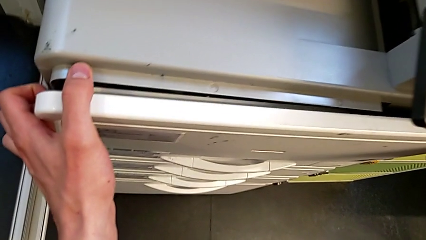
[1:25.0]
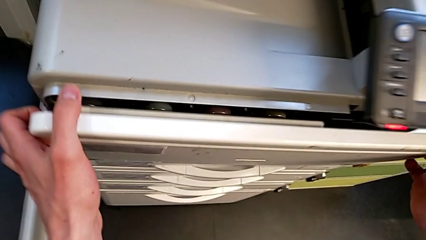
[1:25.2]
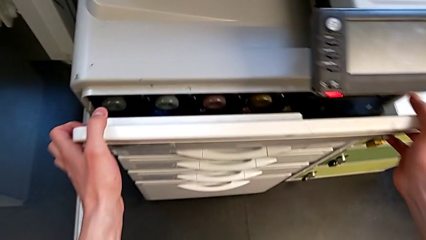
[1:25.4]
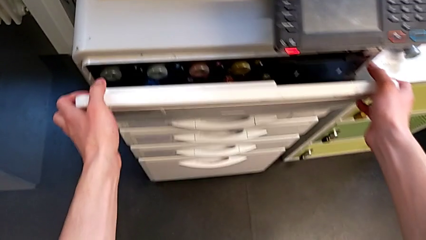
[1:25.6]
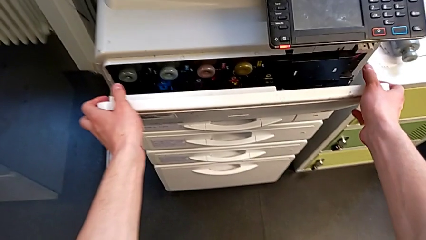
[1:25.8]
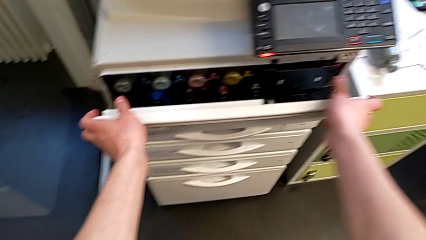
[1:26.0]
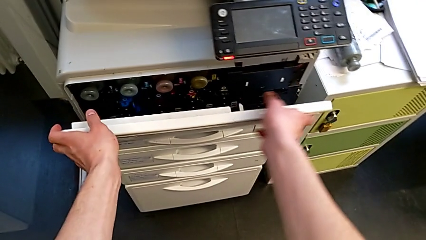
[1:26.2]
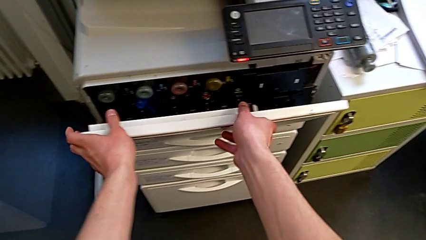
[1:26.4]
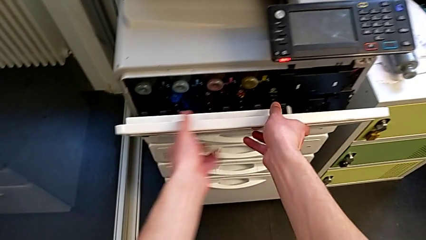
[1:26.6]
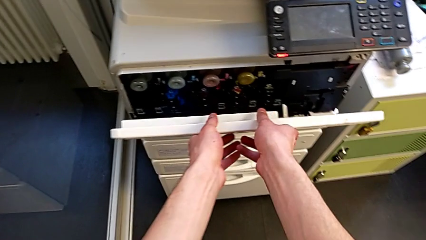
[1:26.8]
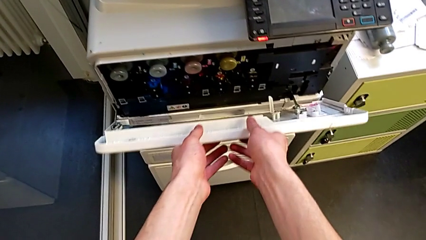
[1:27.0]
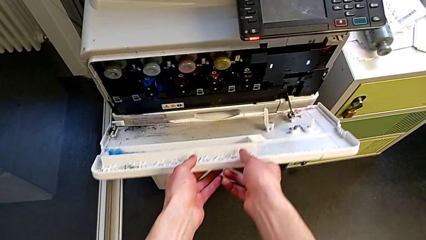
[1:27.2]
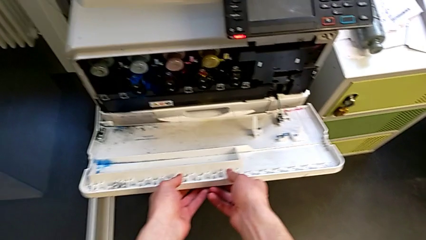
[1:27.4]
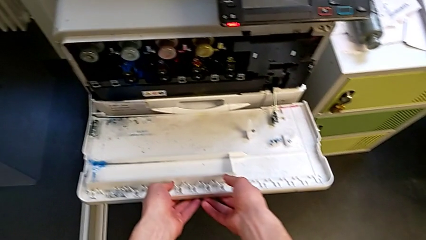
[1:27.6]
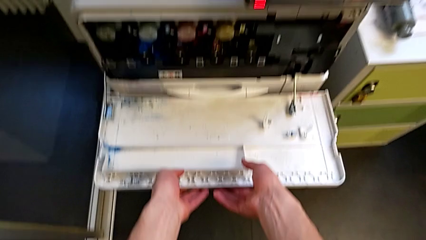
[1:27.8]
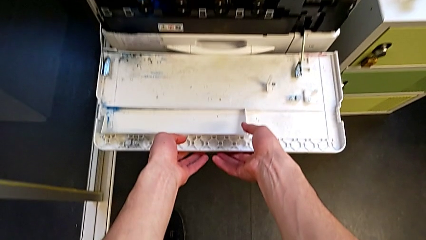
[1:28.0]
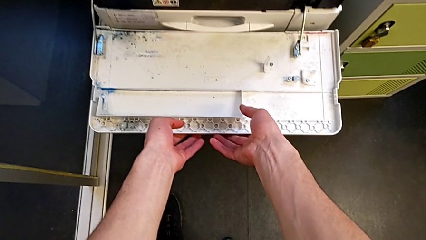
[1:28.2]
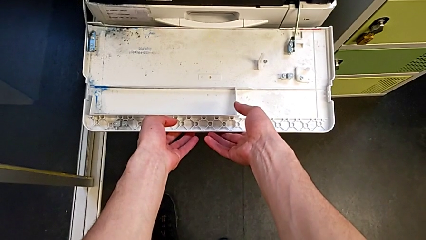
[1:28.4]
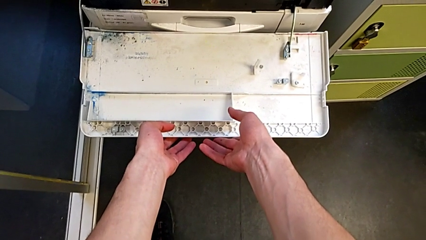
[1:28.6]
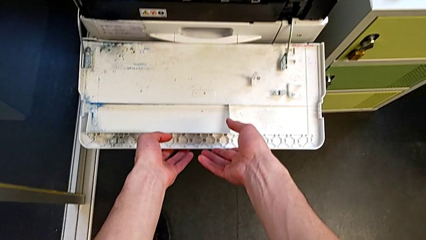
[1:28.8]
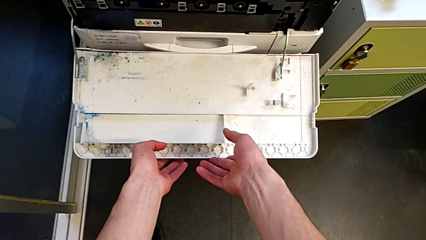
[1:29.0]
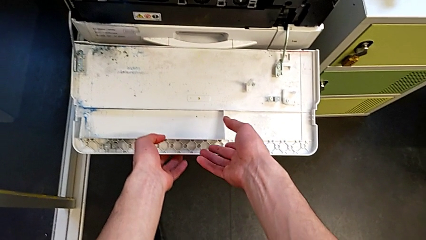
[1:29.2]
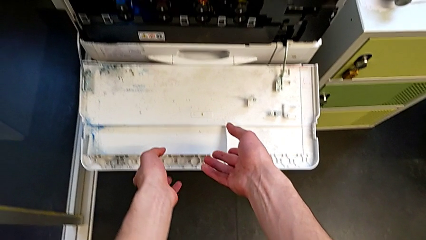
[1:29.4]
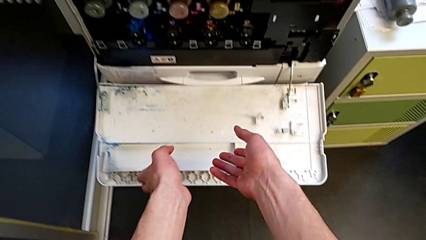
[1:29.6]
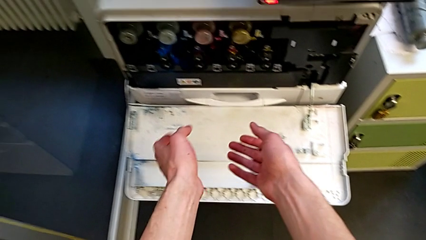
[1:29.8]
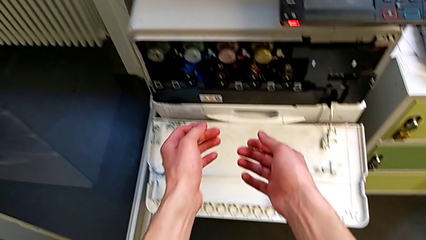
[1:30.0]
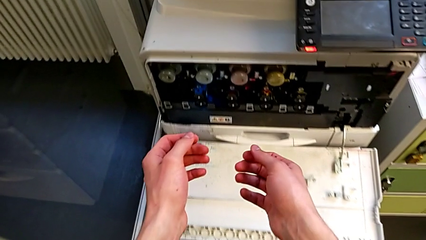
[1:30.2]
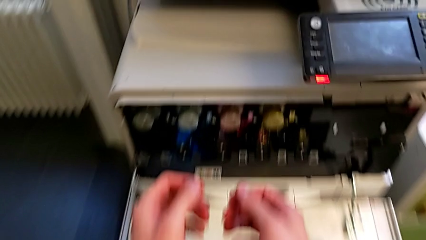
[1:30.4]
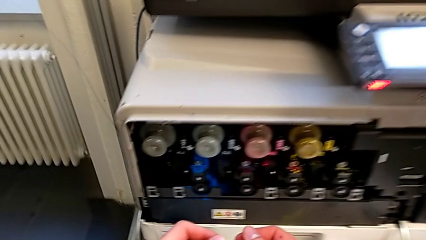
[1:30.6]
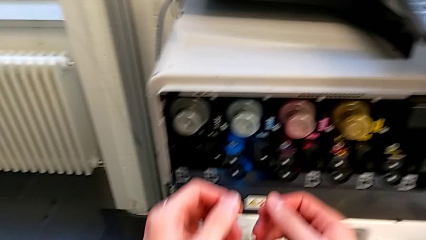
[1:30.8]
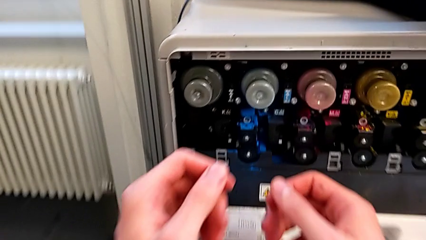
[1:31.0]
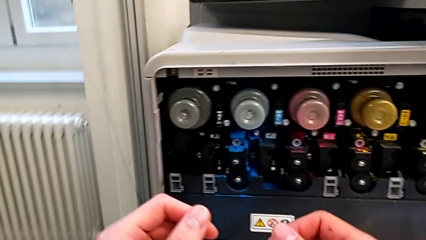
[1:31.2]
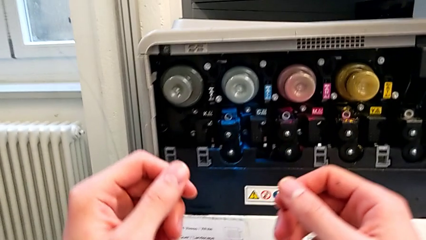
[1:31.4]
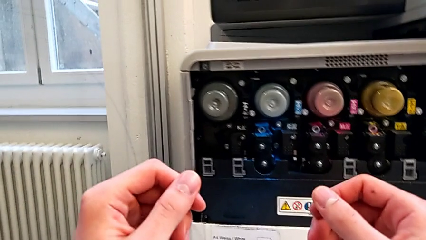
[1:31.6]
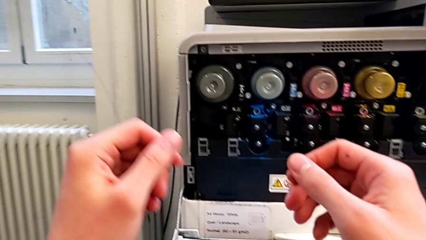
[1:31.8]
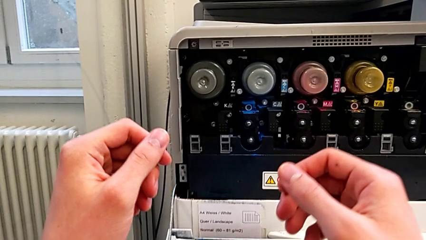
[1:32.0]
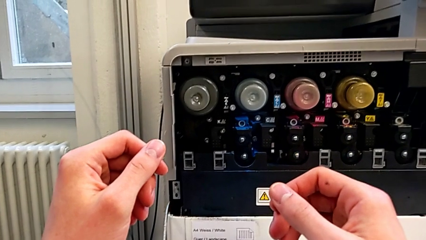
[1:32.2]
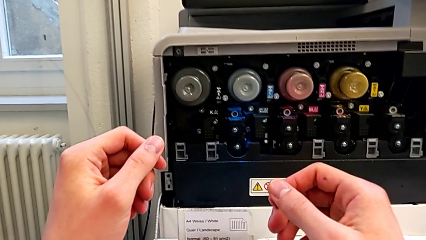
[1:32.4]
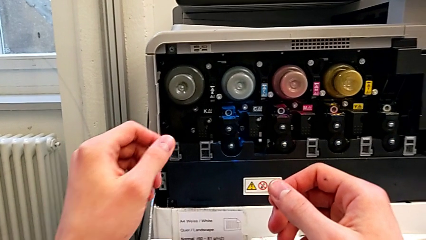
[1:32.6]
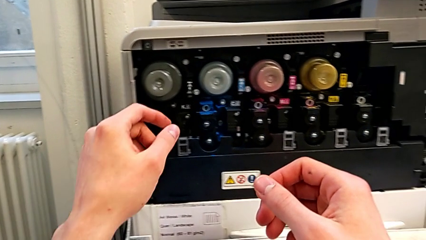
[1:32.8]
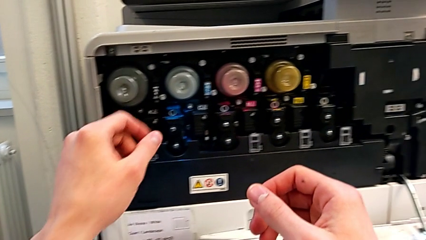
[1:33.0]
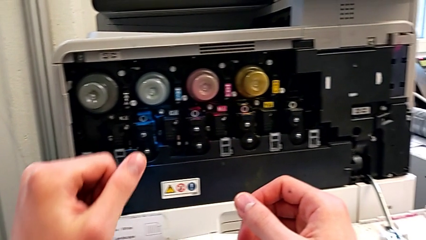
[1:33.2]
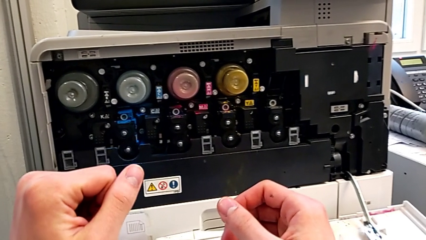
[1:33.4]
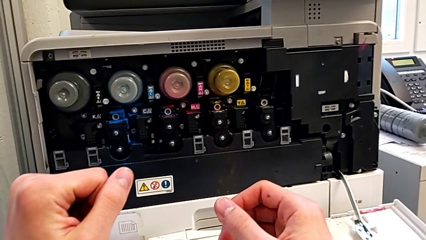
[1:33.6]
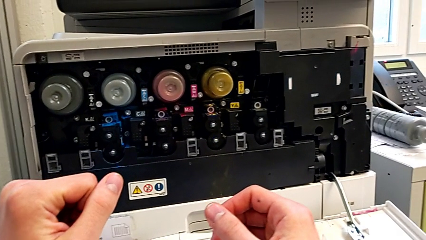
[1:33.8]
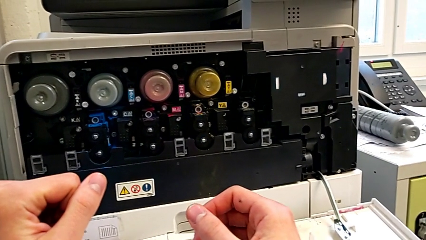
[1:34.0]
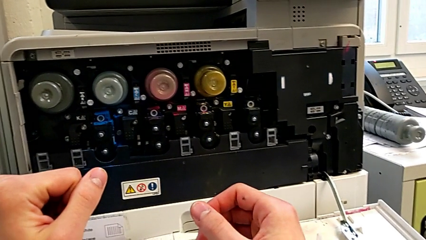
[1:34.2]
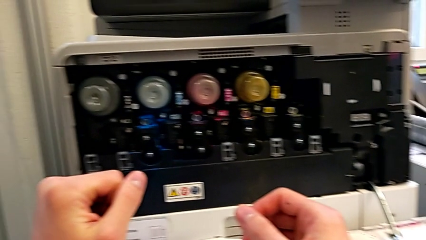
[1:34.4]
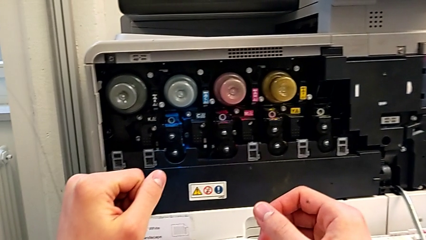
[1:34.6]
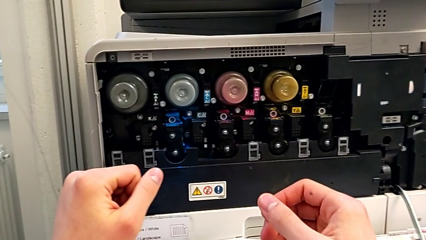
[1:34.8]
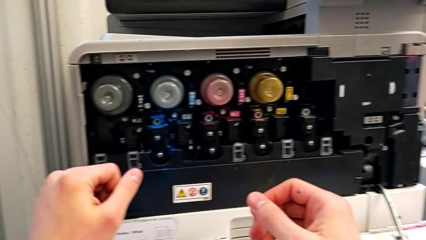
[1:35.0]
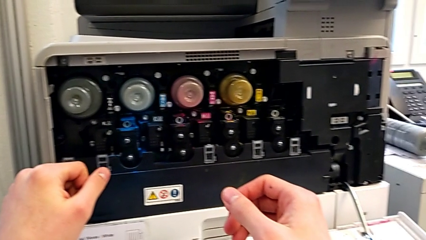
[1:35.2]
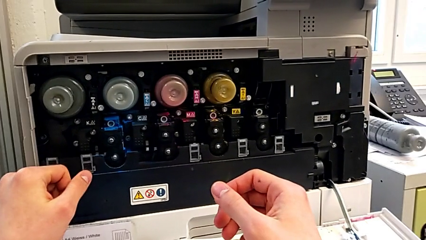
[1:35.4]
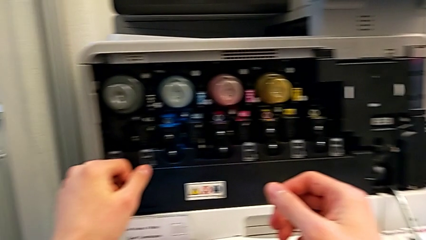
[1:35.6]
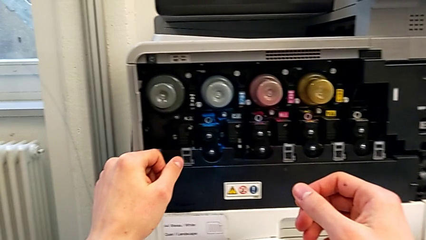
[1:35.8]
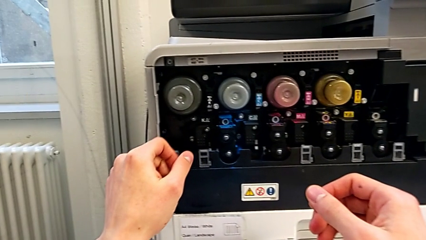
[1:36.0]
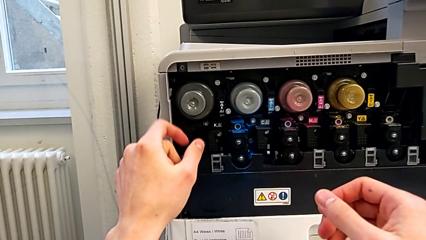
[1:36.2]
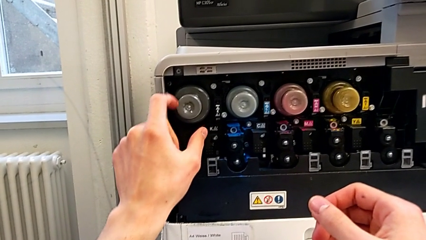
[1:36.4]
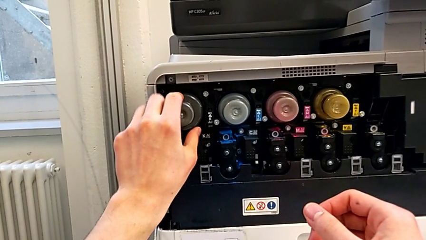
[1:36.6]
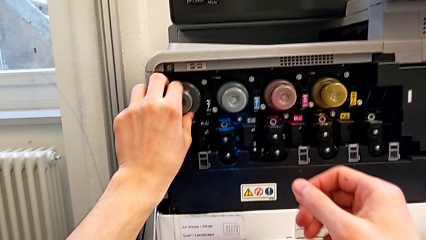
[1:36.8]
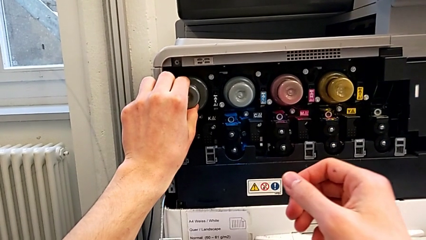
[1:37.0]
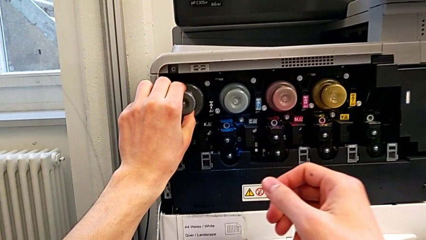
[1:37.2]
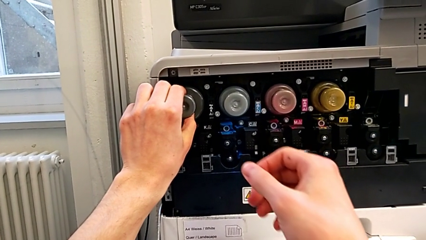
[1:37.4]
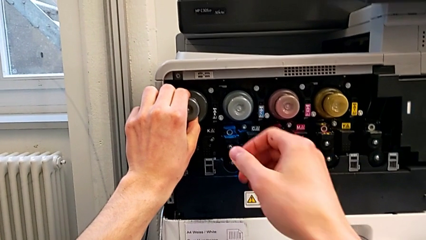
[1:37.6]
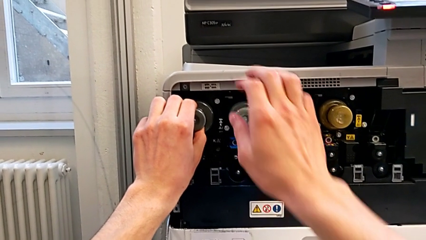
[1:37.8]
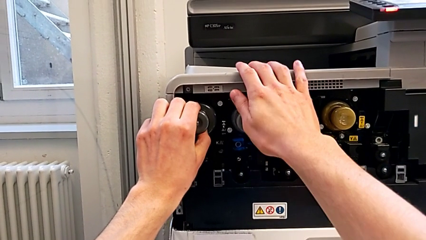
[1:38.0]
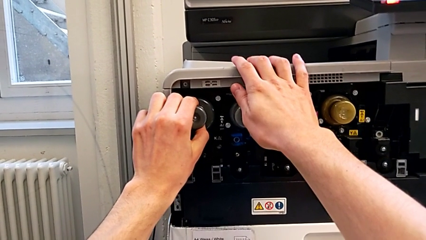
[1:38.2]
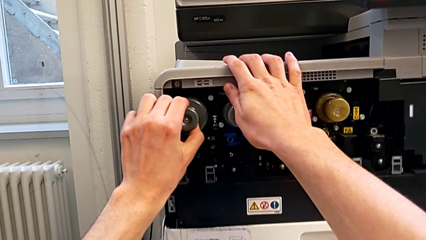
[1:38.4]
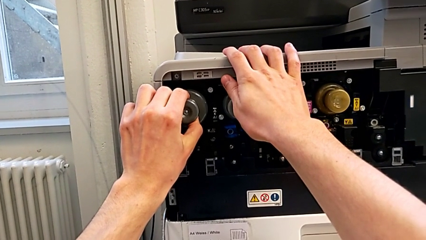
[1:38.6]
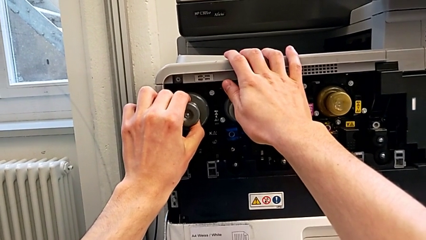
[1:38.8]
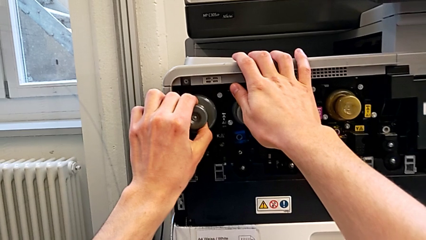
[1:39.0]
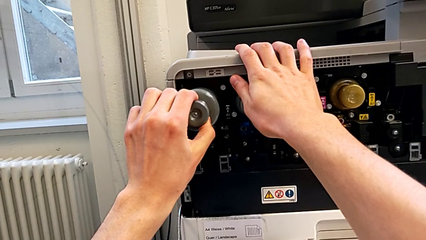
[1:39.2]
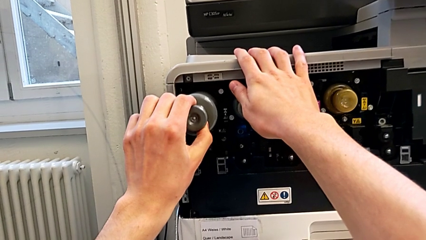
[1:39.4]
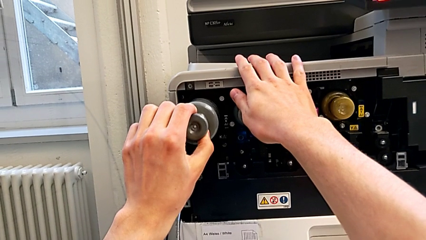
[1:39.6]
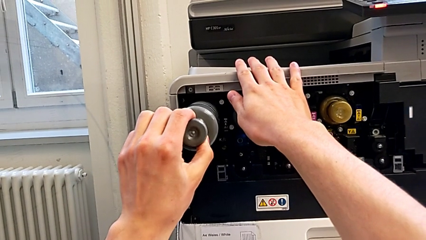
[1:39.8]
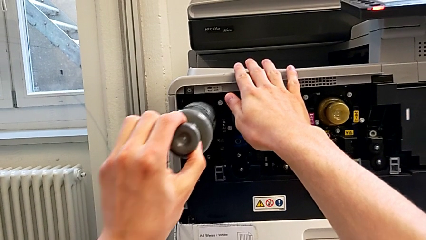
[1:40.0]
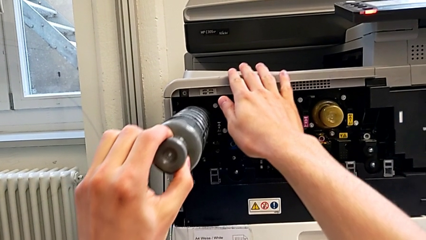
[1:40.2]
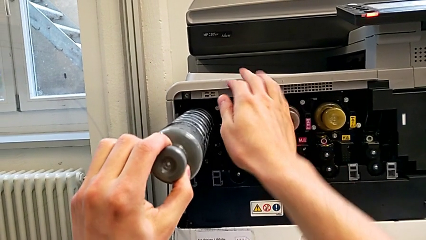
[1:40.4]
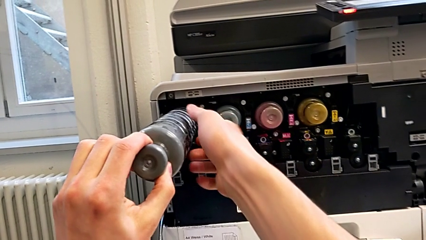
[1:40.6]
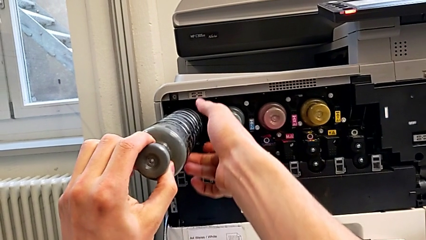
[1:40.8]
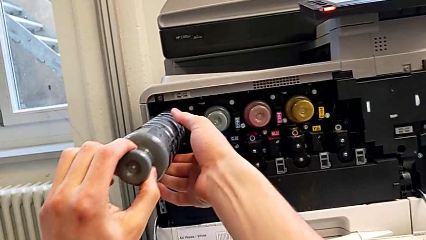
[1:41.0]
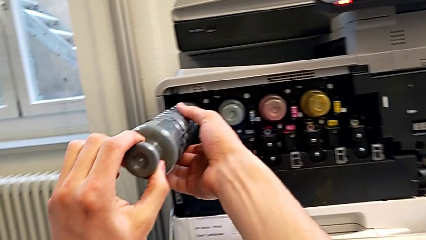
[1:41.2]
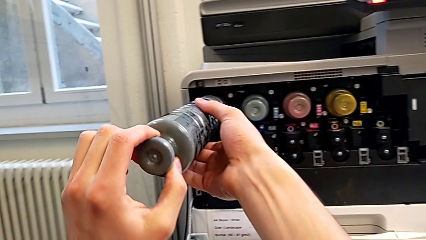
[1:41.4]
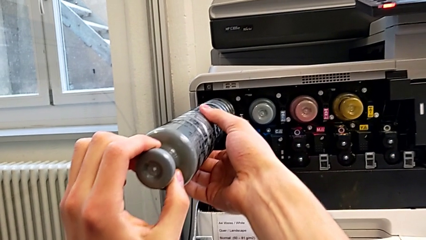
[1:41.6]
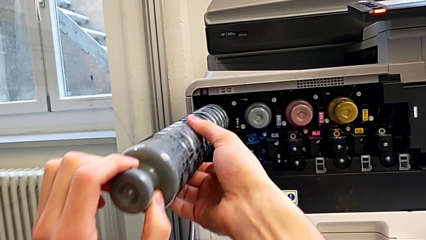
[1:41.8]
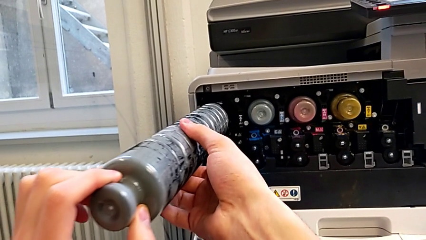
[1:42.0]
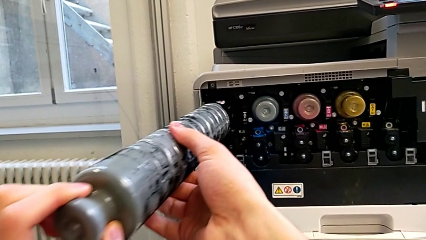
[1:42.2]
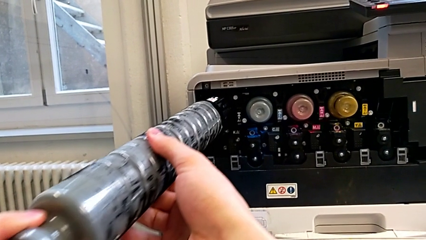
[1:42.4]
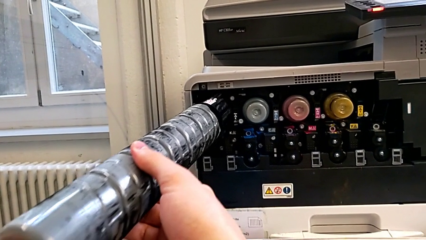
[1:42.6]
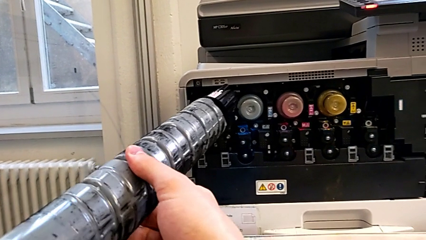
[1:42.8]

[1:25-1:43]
The camera wearer is changing the black ink cartridge in the printer. They keep opening the cartridge gate, grab the black ink cartridge and pull the old ink cartridge.
